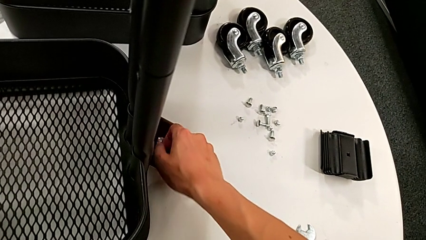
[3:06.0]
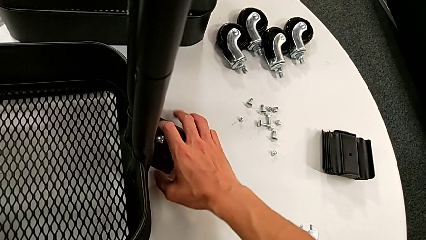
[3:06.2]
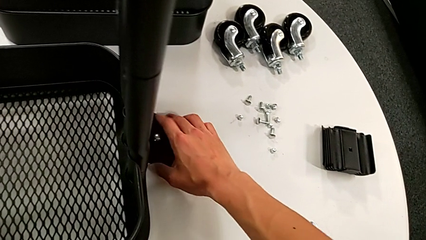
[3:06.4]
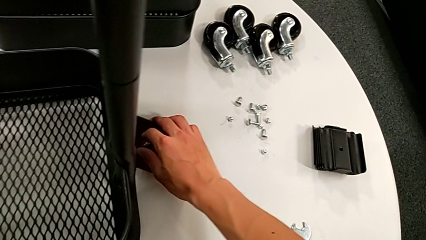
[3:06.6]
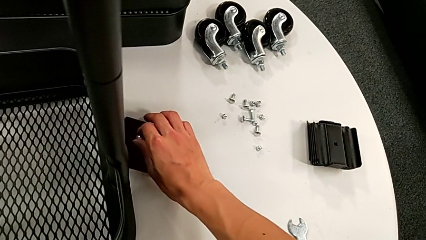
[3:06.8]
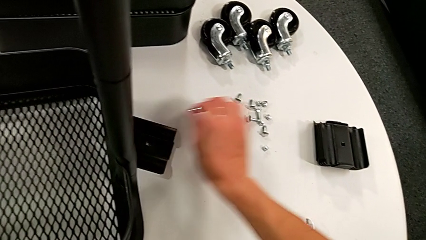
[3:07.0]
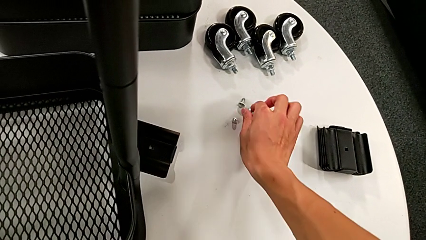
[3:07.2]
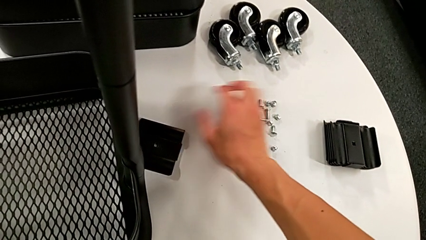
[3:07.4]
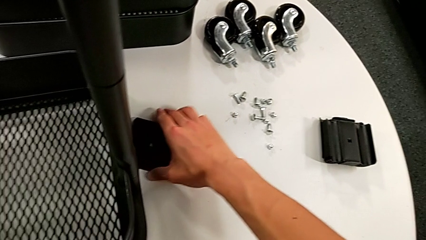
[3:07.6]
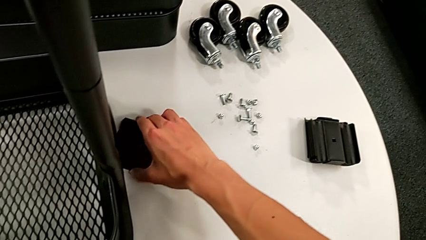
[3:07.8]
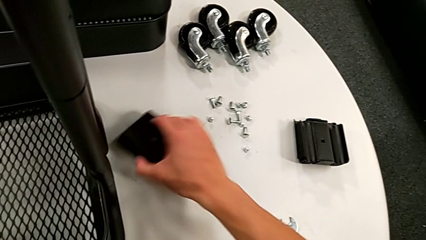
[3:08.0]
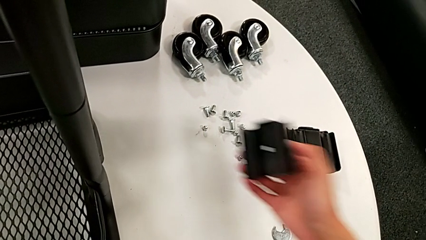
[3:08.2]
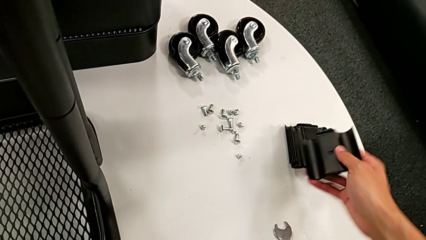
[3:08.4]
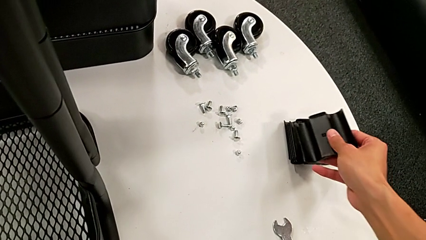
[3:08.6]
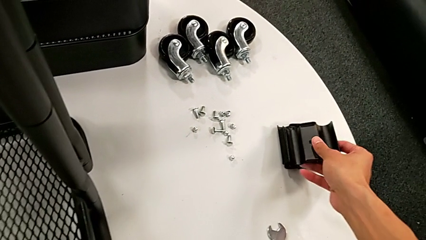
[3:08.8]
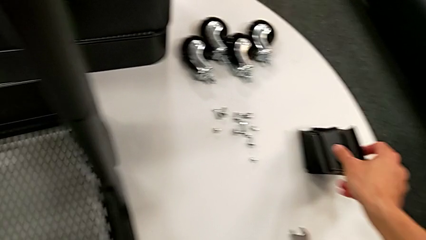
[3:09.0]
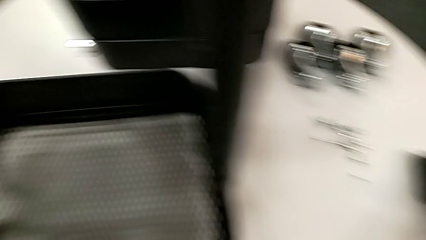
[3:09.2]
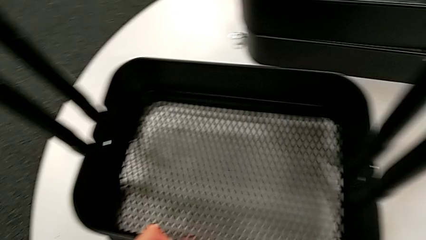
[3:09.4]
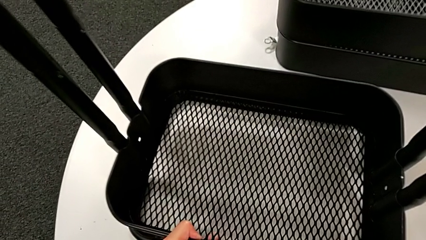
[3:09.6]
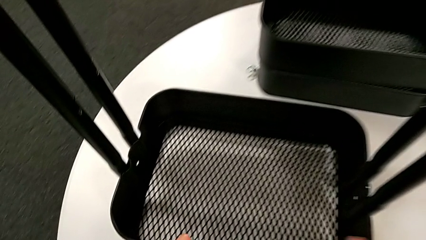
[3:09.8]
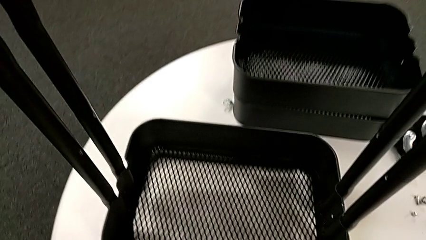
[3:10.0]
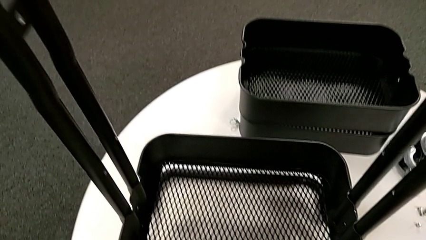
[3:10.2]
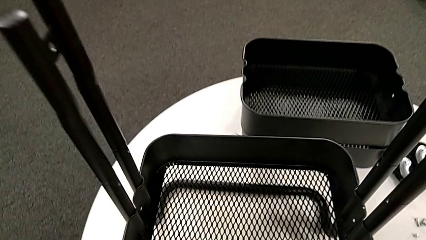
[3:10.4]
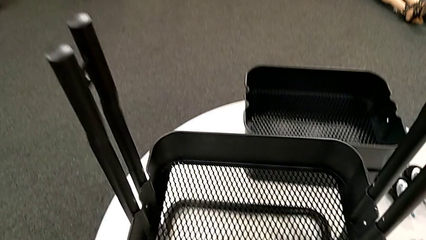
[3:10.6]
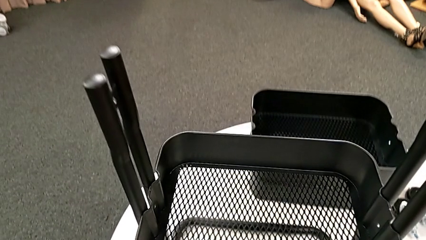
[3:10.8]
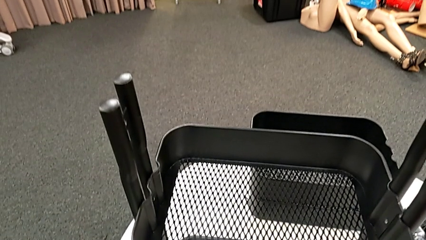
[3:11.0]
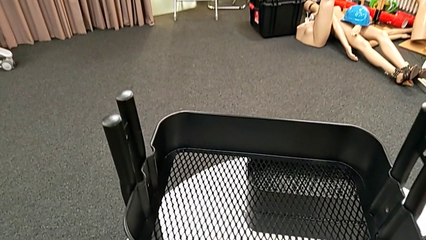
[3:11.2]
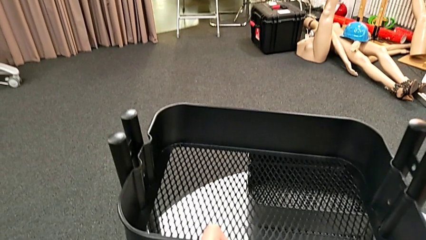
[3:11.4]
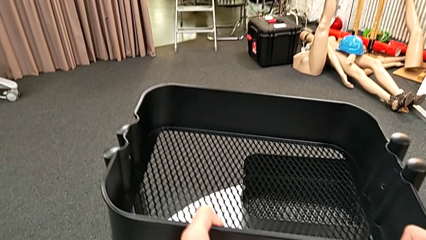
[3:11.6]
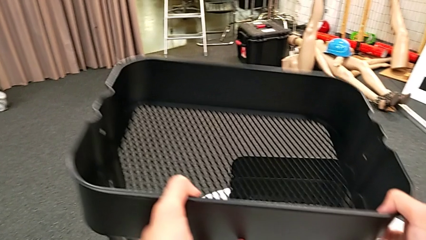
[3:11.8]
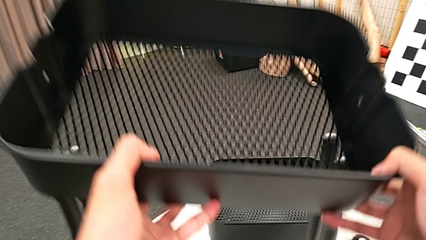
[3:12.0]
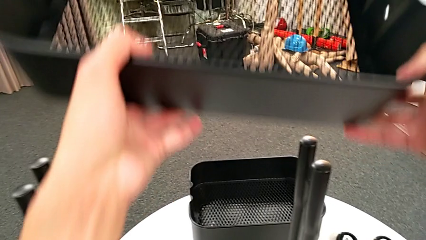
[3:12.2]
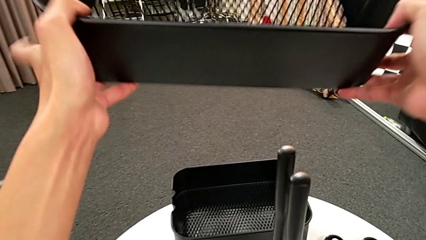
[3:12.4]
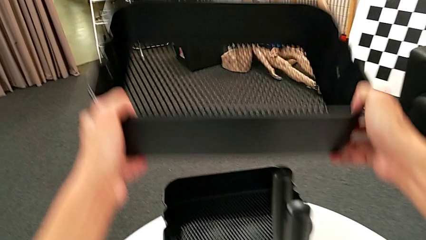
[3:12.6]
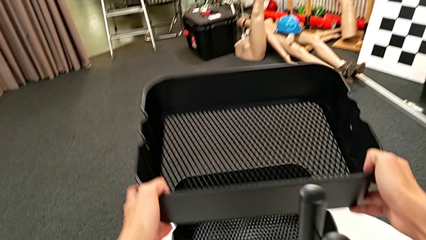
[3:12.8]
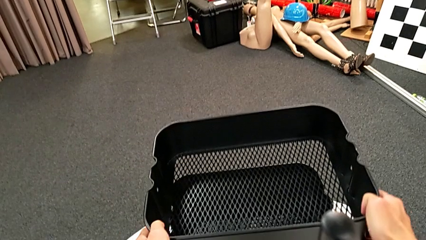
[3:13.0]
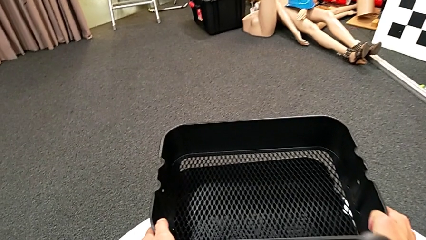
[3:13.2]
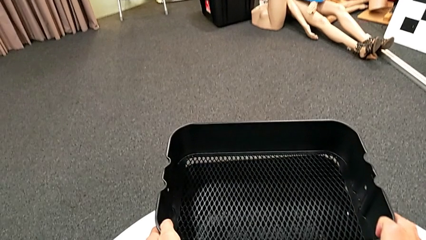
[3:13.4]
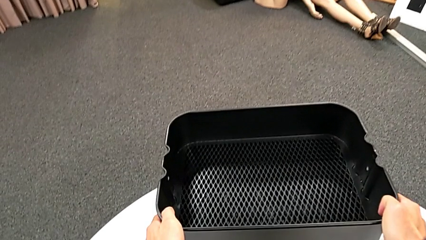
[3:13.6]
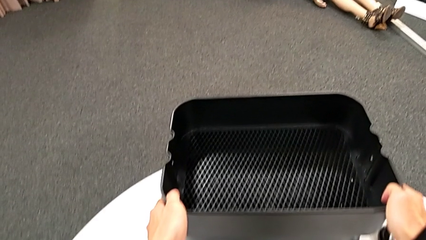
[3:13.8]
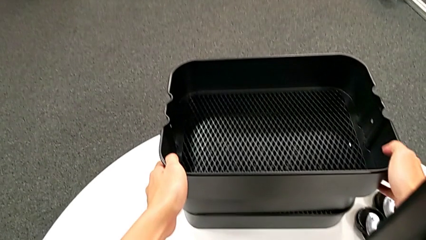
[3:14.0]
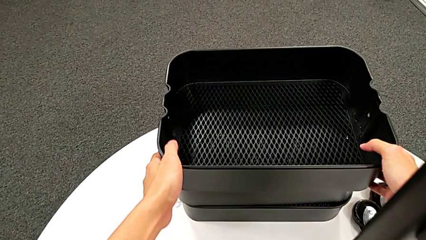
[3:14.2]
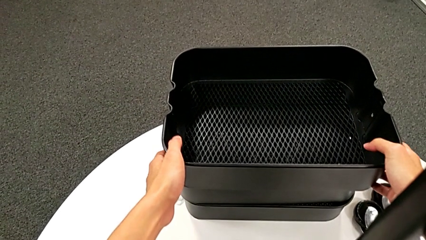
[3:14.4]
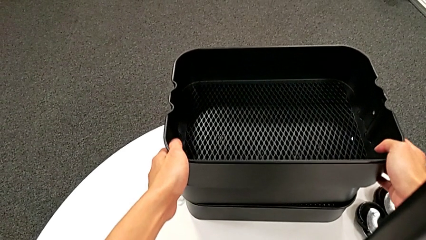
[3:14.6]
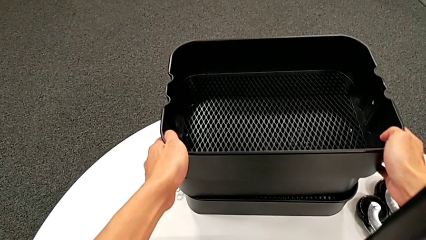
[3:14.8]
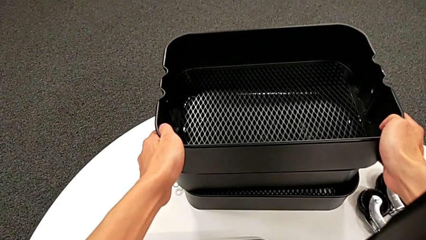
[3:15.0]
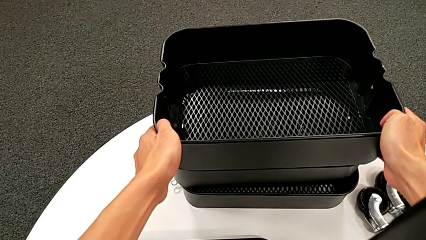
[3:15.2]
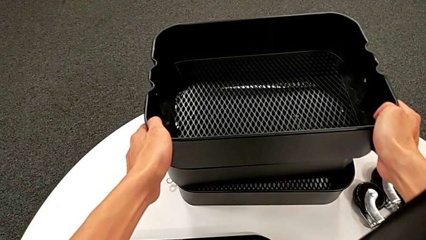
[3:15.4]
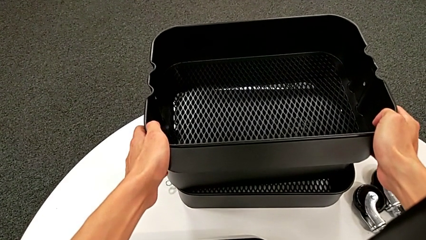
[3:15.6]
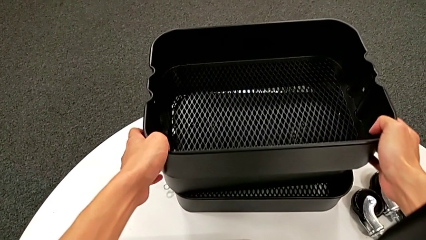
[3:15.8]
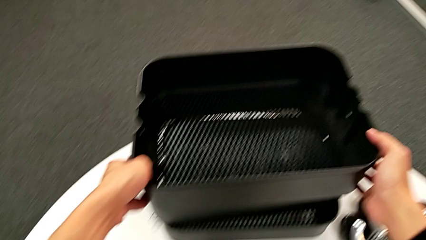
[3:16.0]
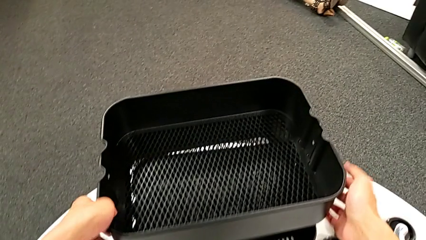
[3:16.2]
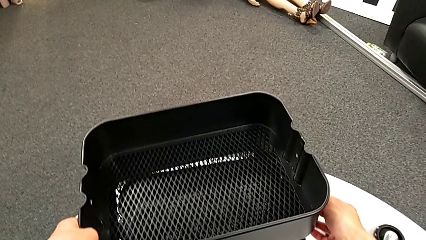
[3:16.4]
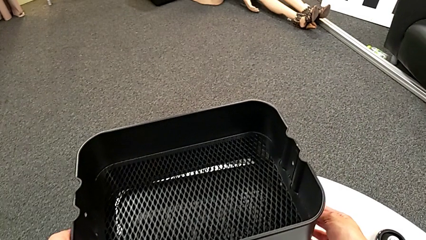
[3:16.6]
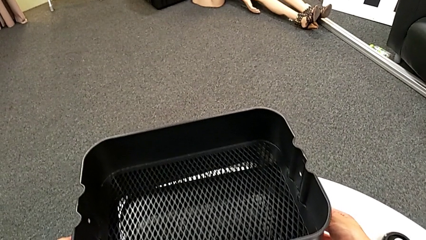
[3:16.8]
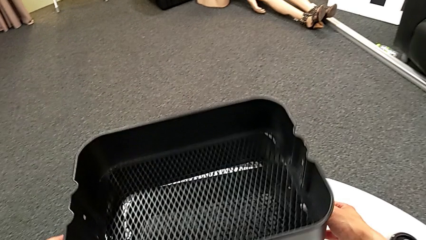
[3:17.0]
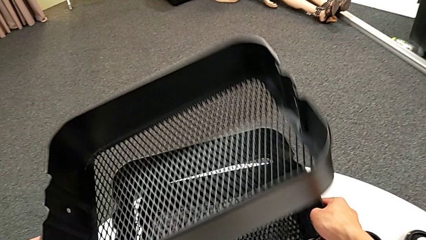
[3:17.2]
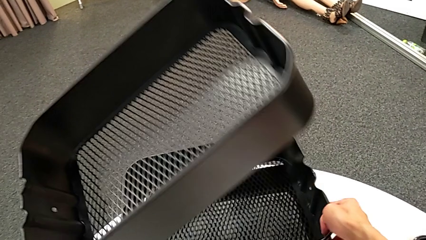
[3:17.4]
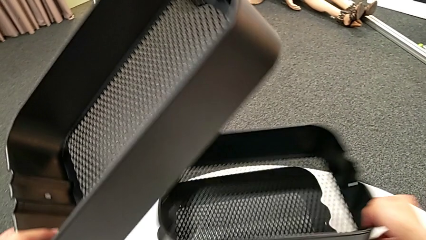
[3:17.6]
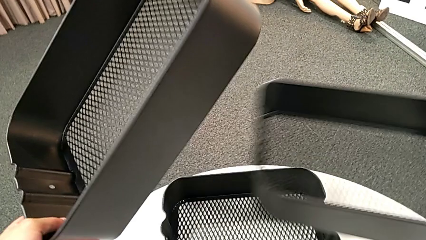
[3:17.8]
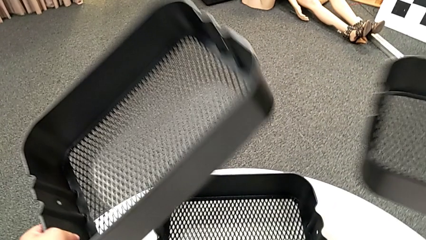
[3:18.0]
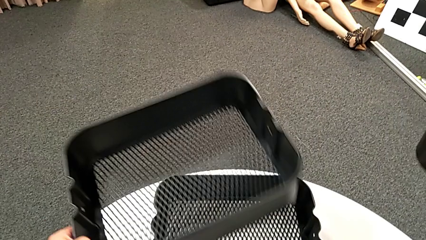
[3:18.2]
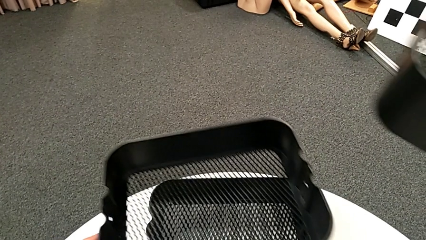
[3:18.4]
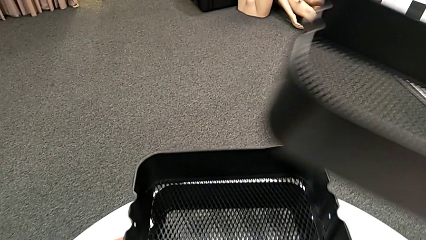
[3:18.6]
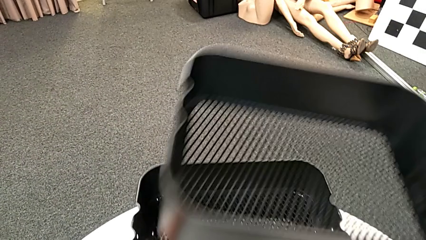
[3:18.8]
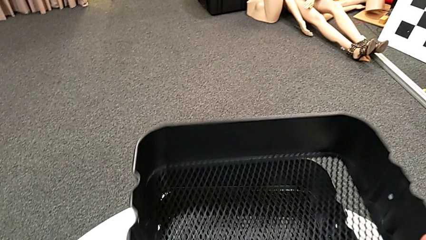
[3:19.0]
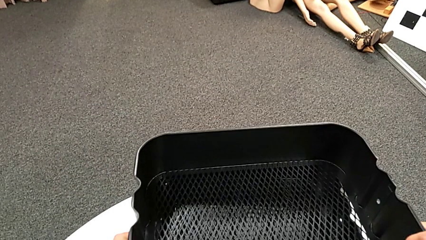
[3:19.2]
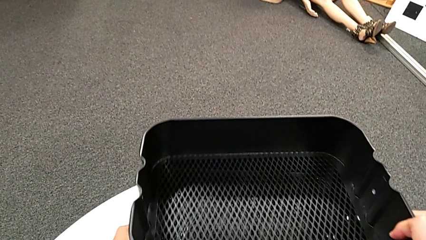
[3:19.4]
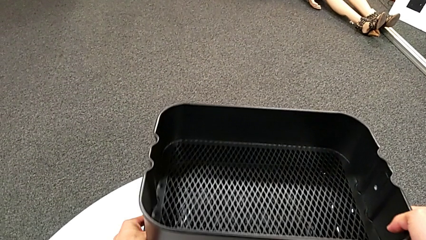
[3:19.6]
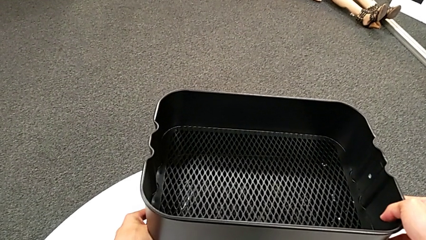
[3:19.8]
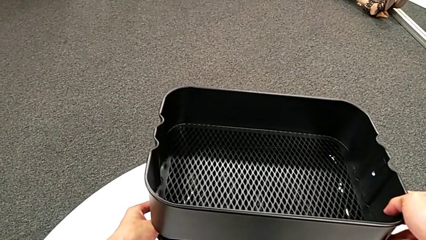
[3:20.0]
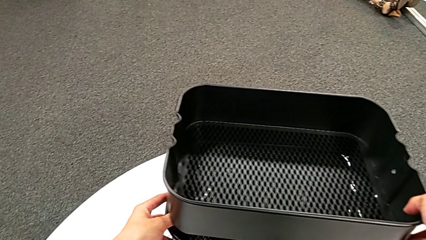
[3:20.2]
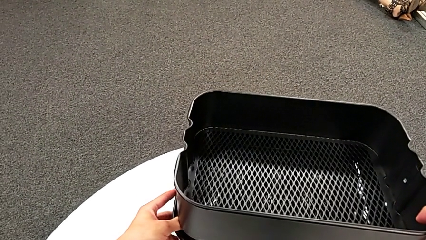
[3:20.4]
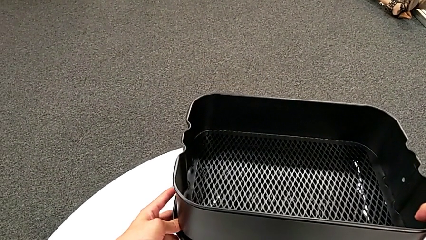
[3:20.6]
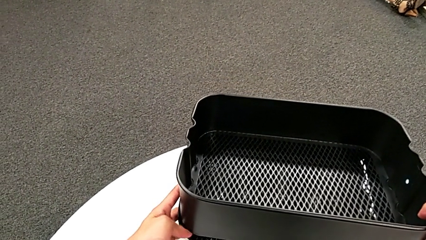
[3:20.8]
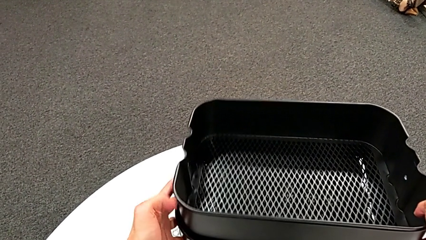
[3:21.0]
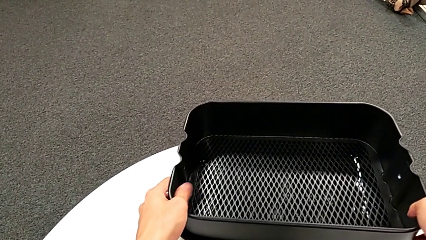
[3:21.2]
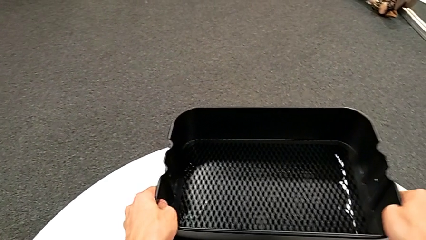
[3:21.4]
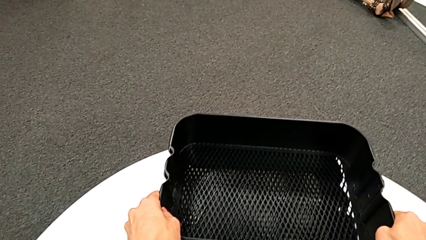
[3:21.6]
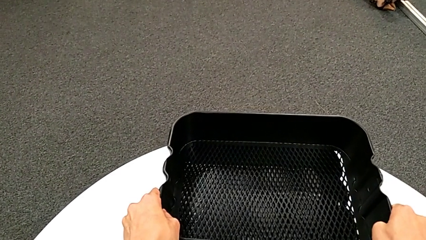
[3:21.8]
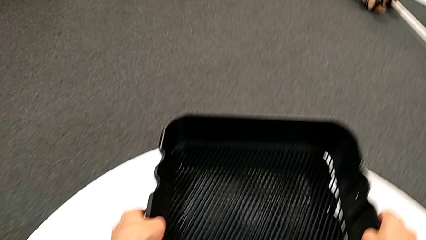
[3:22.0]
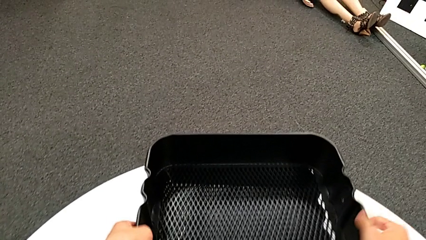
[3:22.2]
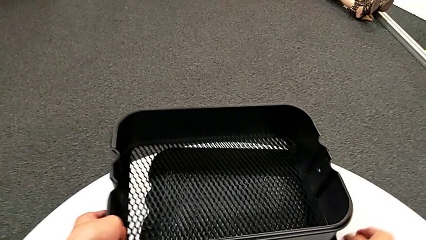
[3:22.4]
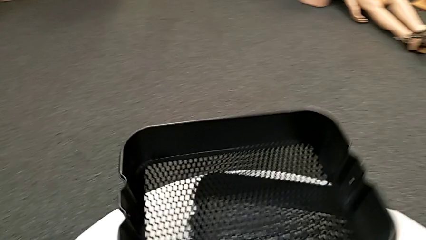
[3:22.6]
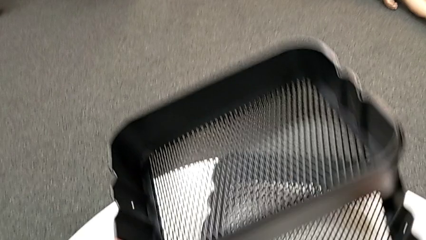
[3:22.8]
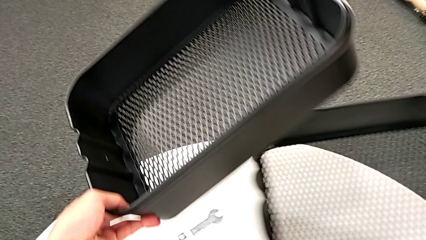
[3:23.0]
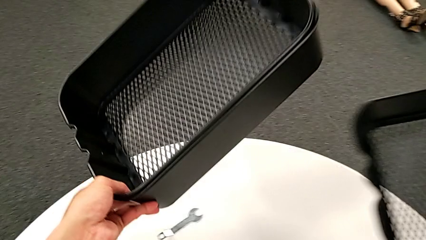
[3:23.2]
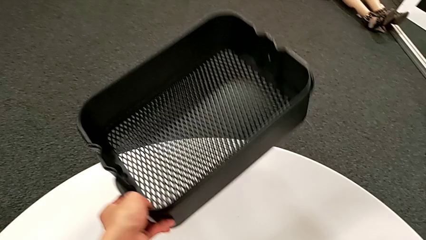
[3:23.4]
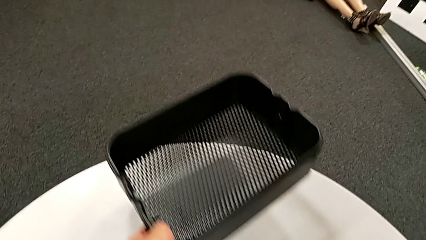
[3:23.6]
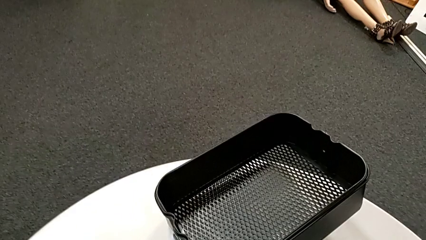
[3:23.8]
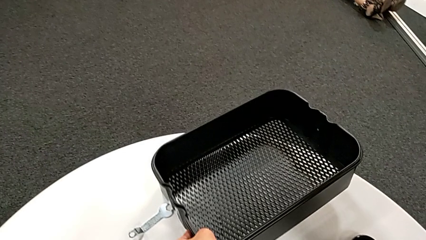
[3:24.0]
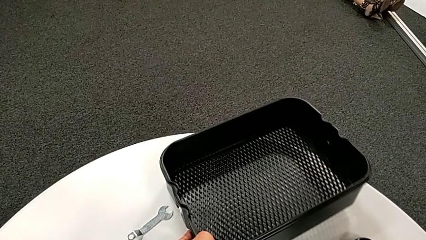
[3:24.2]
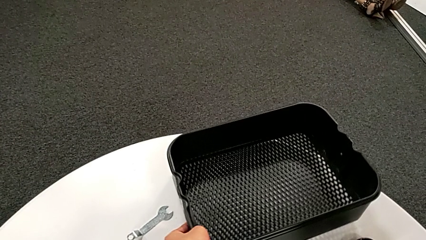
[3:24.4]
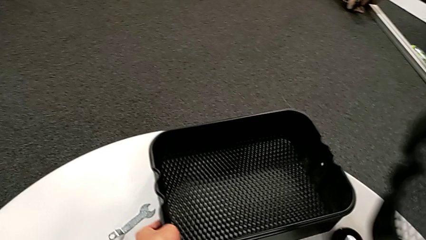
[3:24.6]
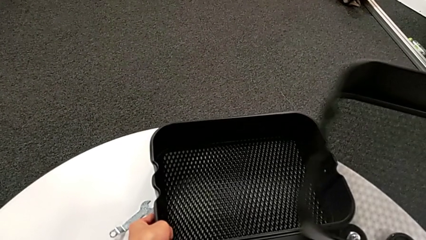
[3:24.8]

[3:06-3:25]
The camera wearer is disassembling the third tray. They grab the bolt, place it, grab the bracket, place it, disassemble the grid tray, place it and begin to align it.
